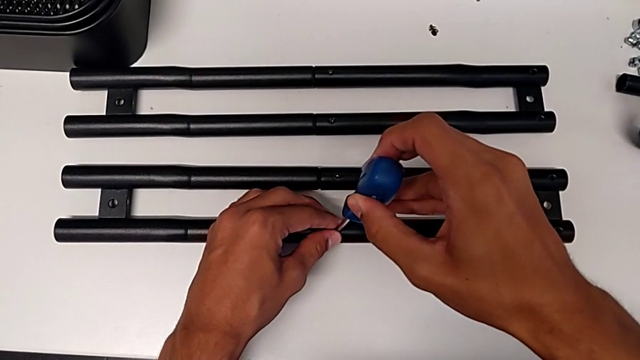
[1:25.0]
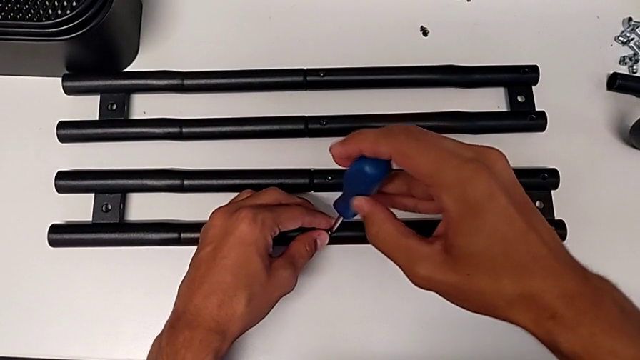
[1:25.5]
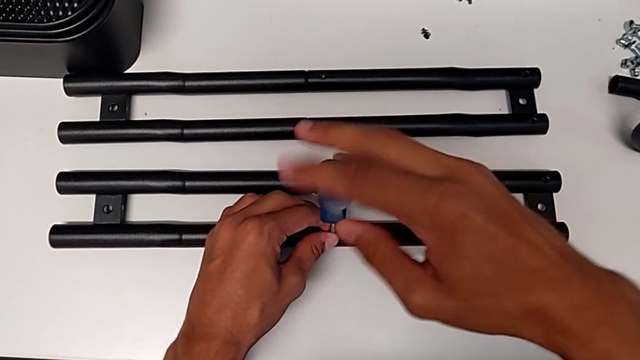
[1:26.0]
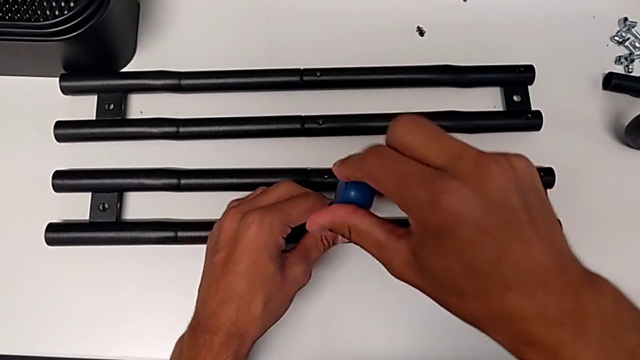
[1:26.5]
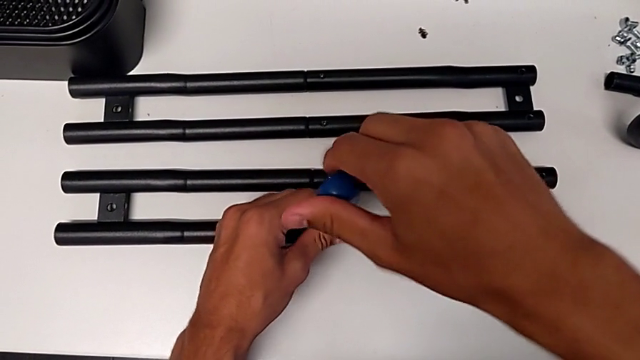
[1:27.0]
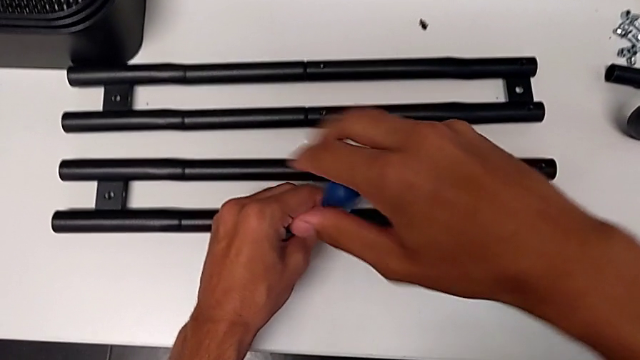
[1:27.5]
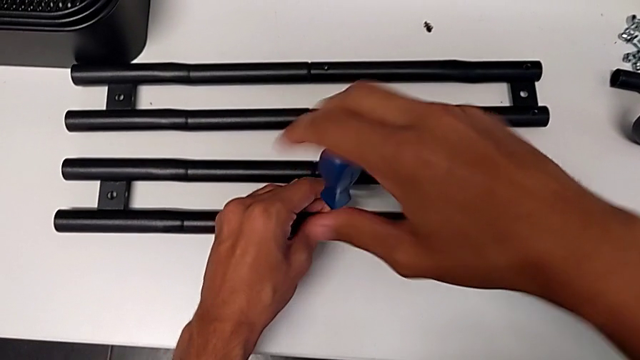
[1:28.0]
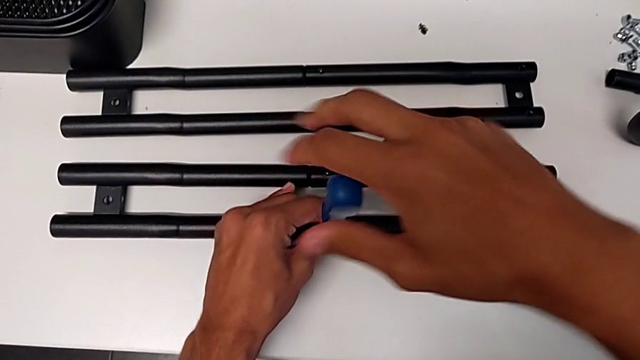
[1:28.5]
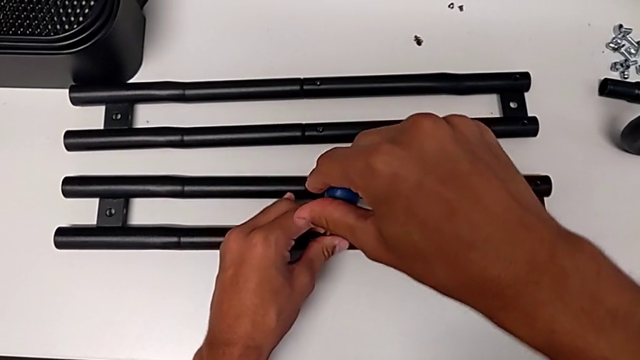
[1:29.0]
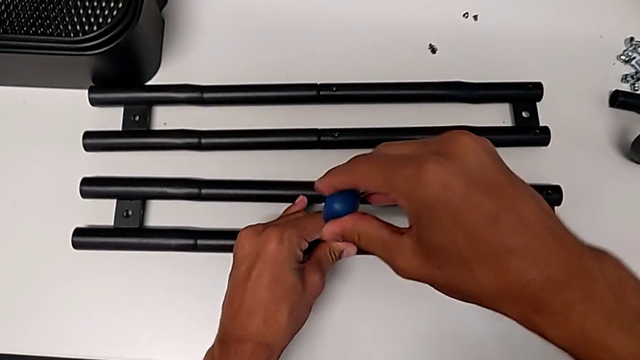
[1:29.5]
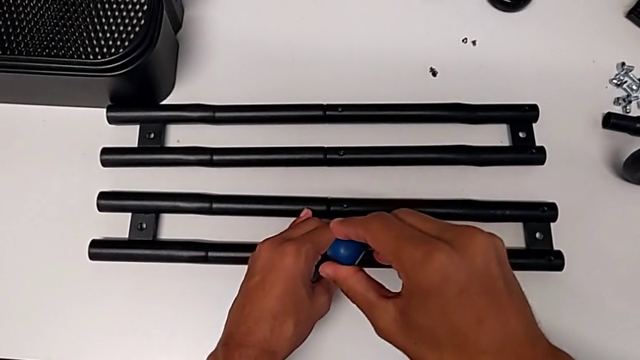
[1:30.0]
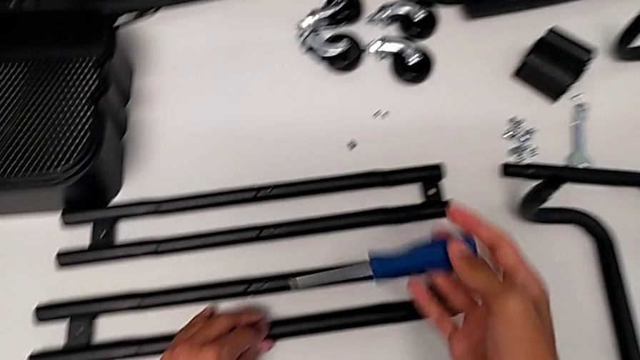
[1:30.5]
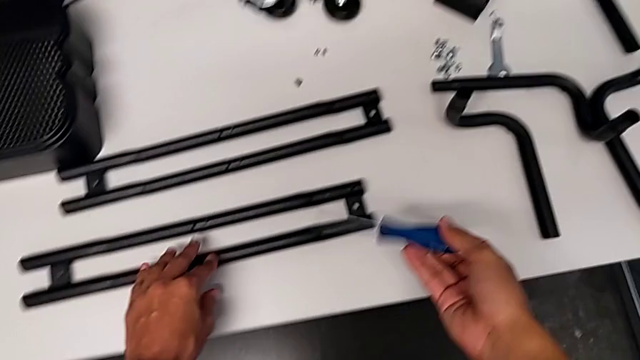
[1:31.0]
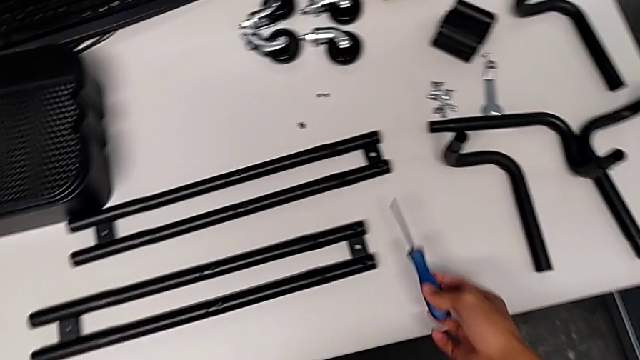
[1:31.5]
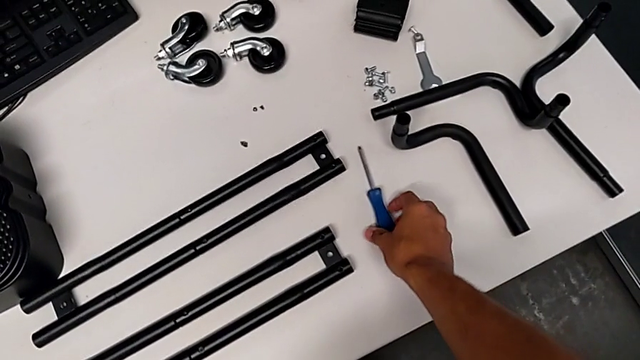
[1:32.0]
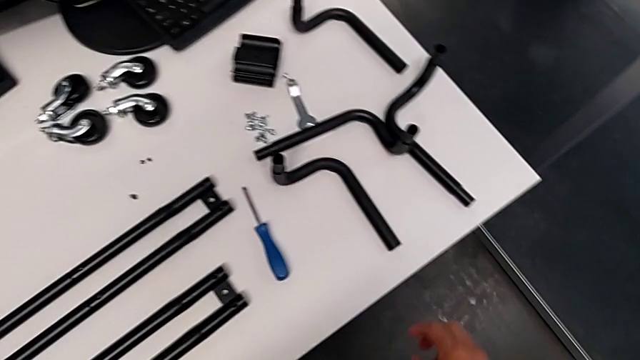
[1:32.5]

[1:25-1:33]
The camera wearer is assembling the shelf's brackets. They screw the screw, withdraw the screwdriver and place it.

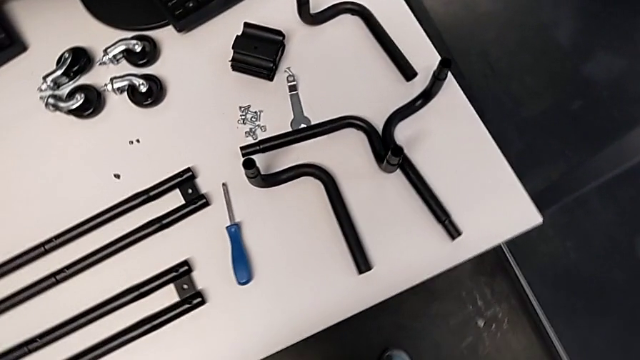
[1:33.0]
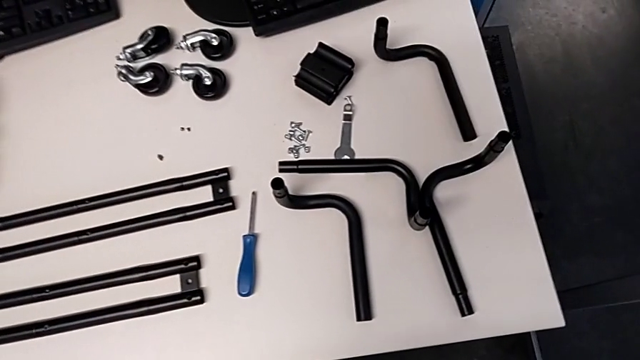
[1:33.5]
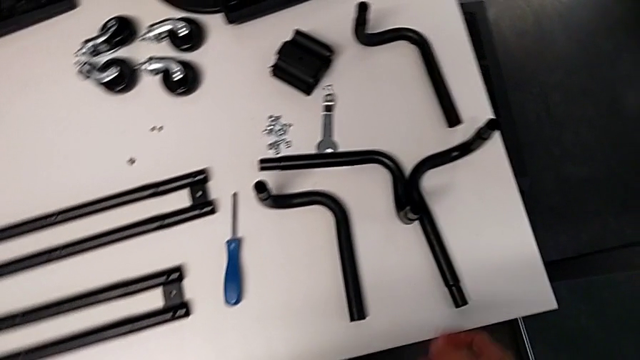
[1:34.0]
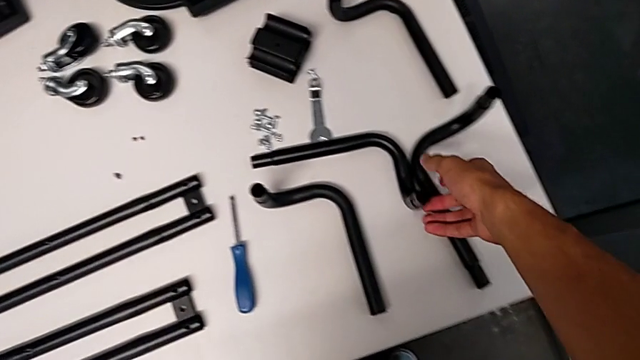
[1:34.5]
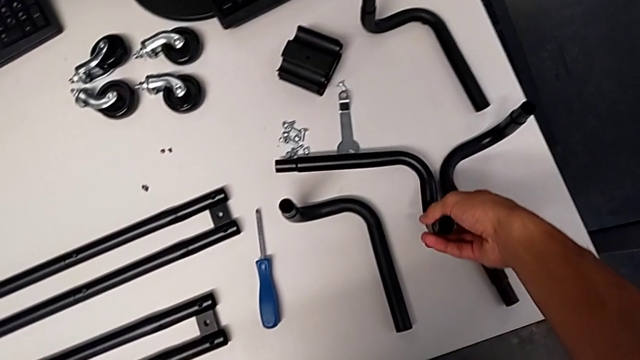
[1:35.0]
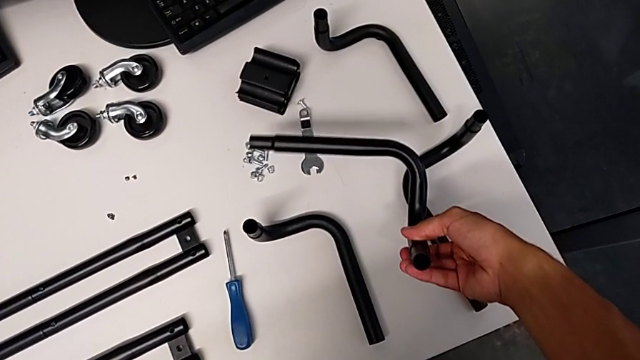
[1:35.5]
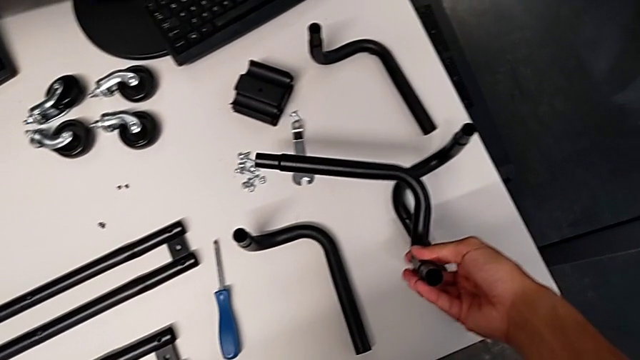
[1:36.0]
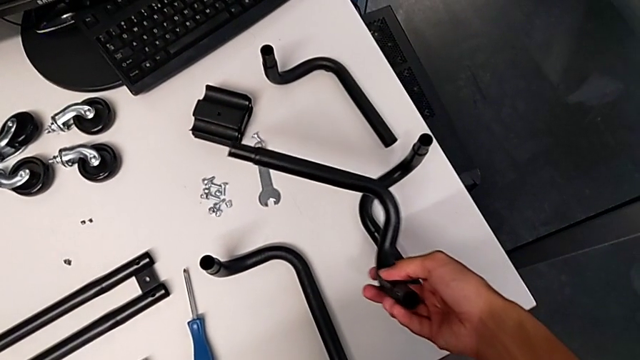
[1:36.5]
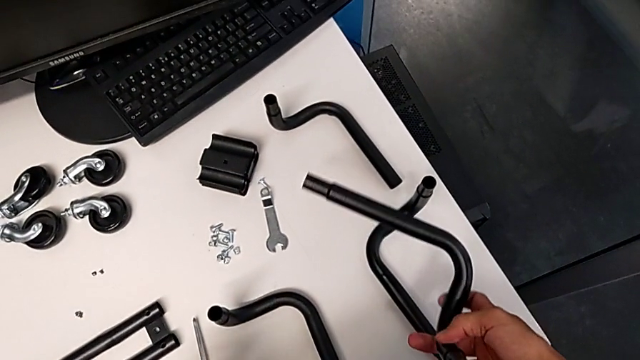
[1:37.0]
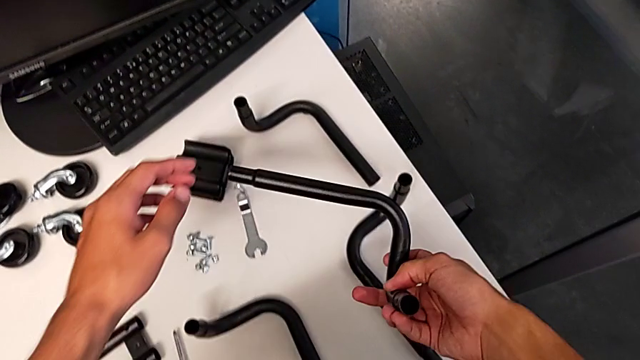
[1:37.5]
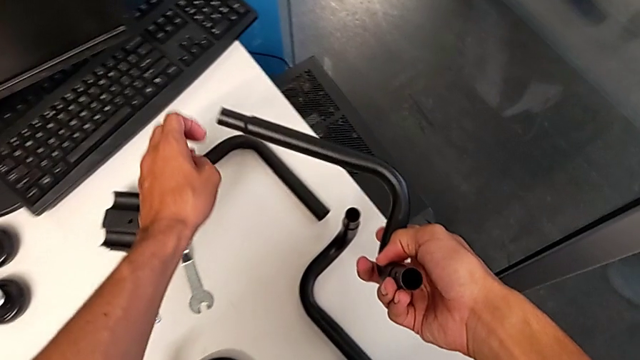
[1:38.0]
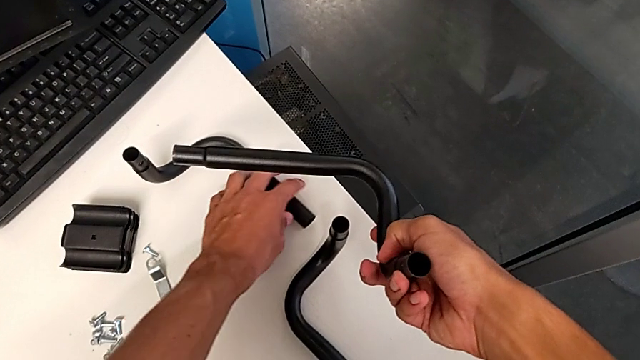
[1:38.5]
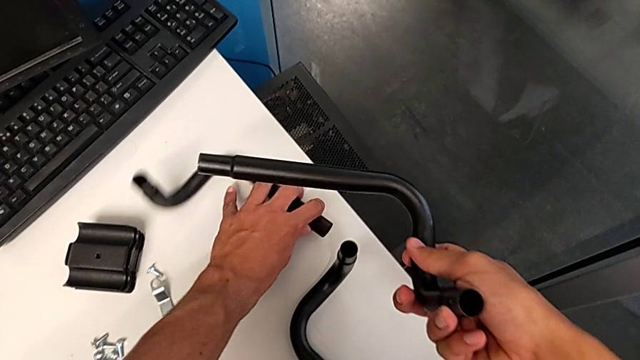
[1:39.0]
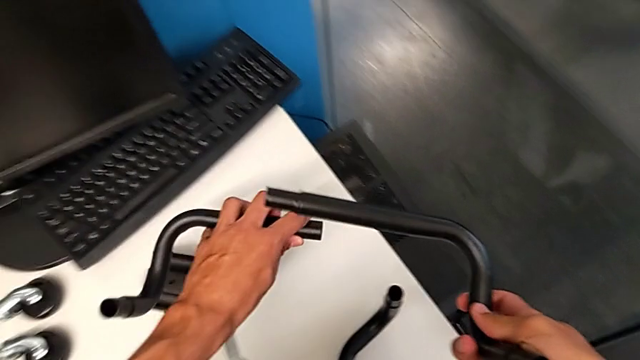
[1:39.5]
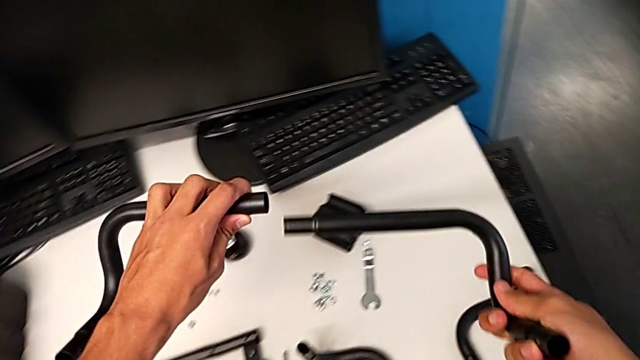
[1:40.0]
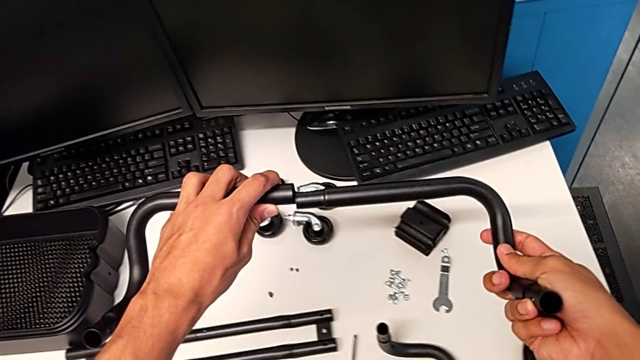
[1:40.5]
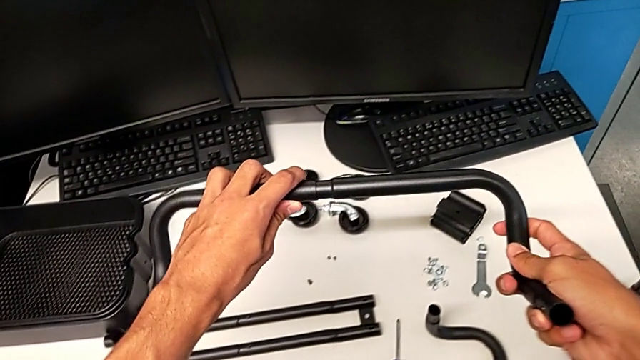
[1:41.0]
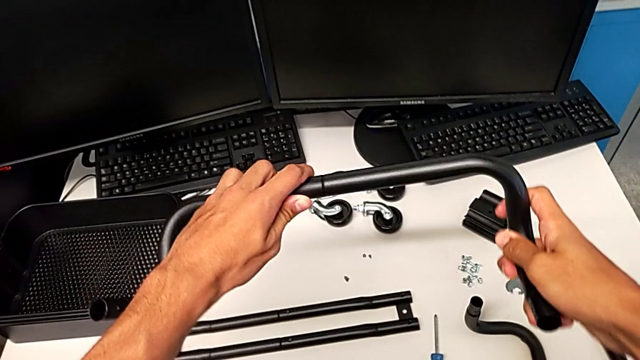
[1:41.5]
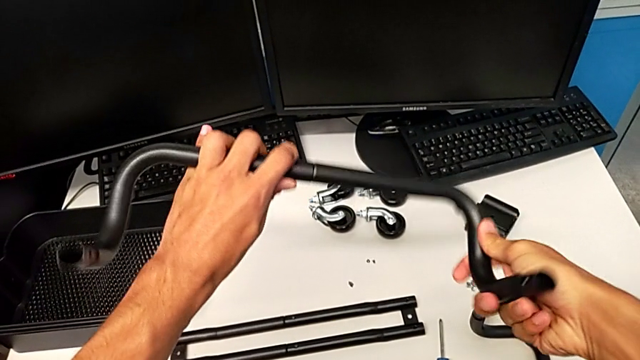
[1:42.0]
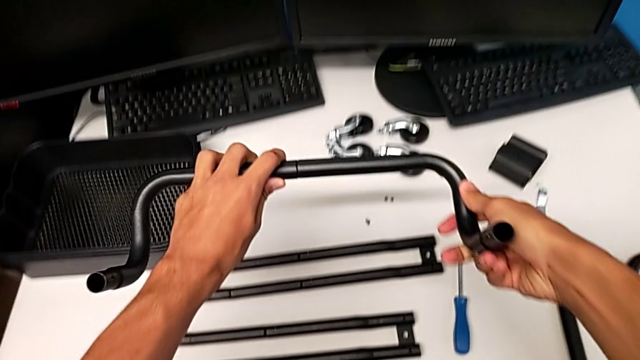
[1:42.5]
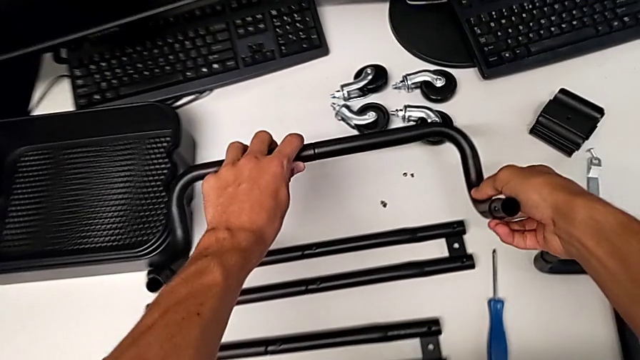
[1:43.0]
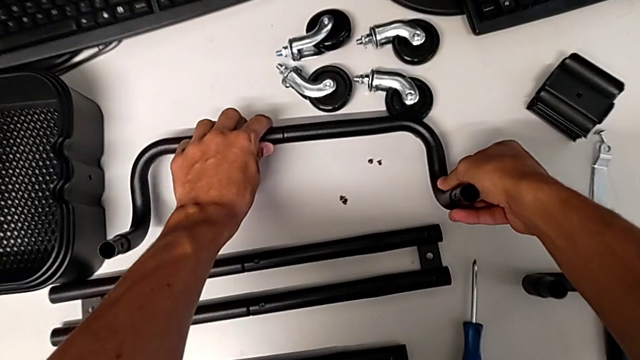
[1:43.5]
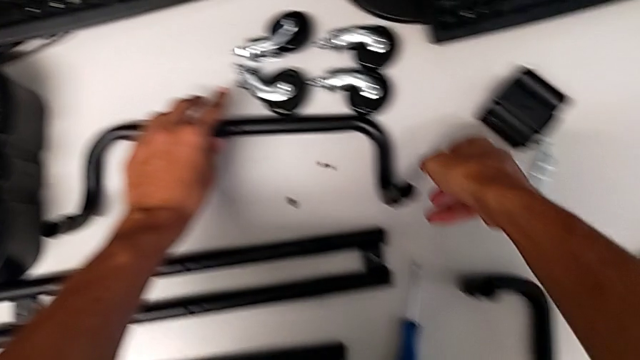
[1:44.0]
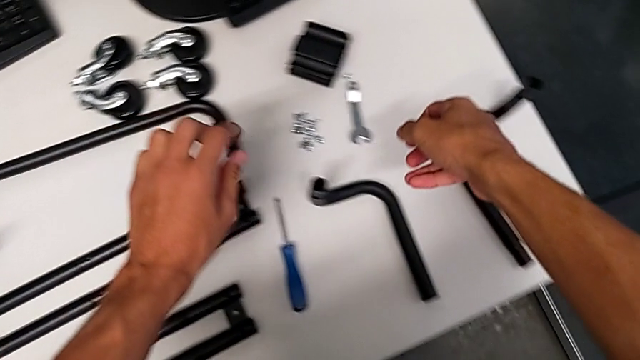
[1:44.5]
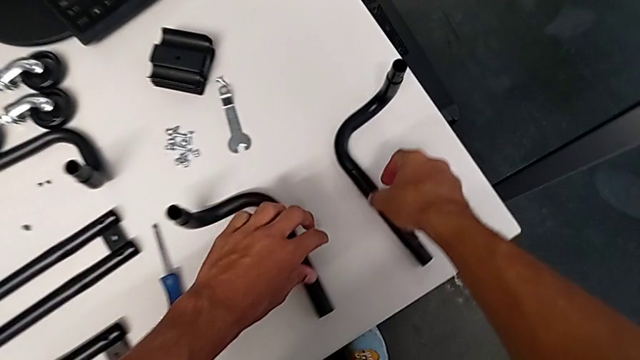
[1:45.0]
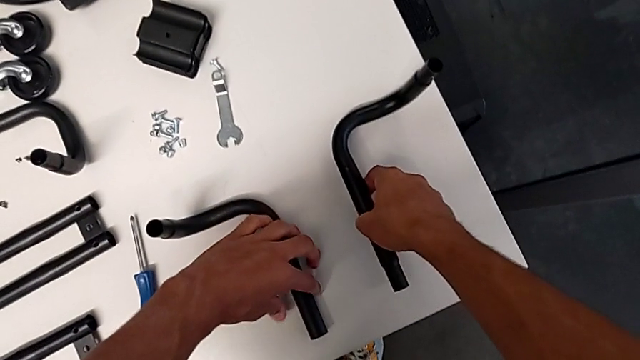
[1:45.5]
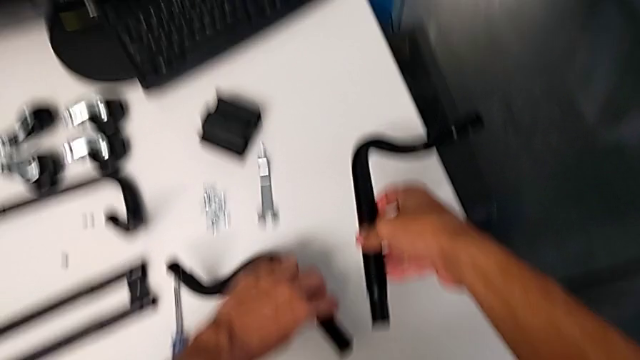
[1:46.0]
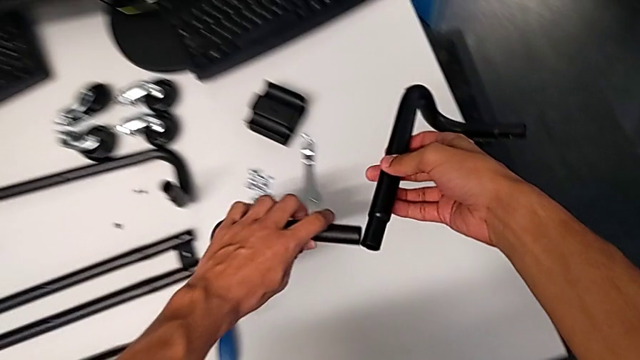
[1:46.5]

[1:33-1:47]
The camera wearer is aligning the leg. They grab the leg, hold it, grab it, align it, insert it, place the half frame and grab the leg.
